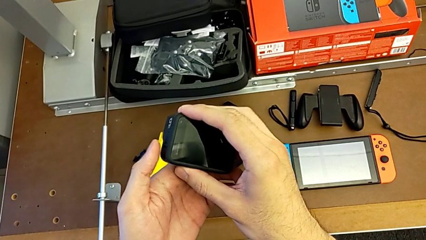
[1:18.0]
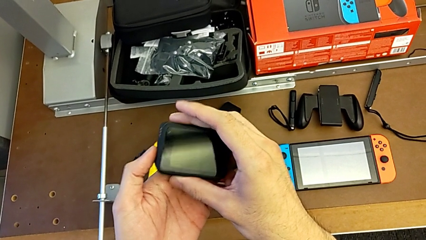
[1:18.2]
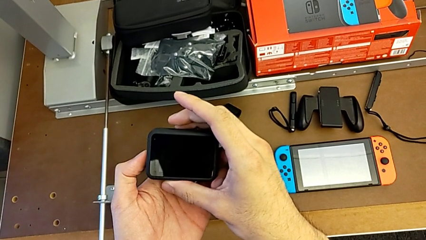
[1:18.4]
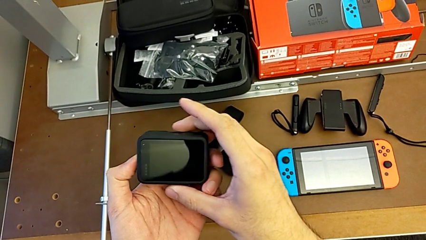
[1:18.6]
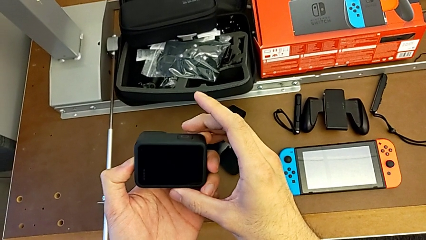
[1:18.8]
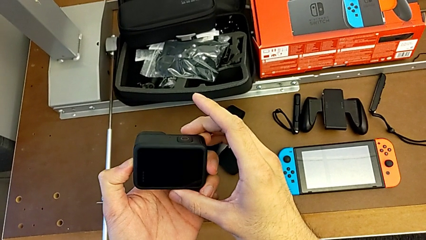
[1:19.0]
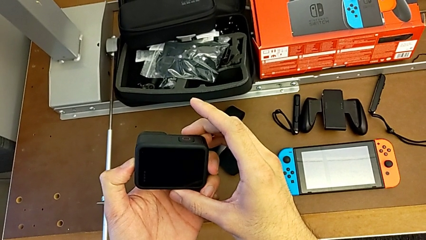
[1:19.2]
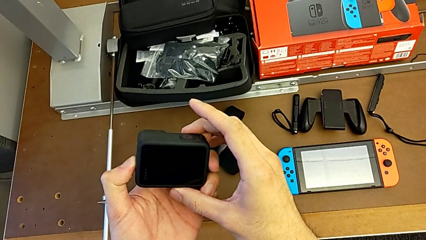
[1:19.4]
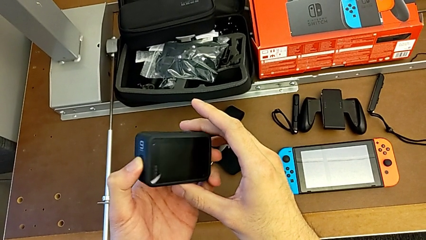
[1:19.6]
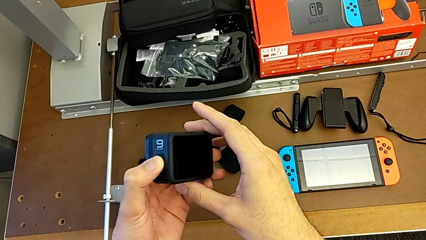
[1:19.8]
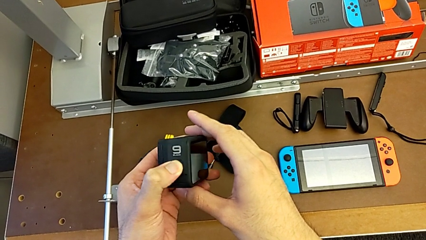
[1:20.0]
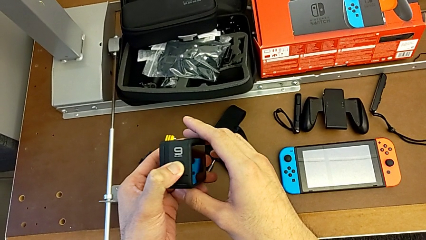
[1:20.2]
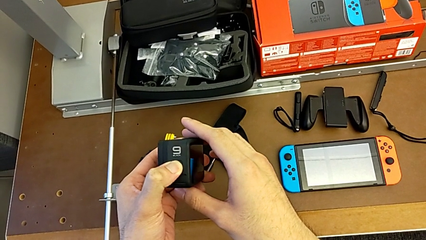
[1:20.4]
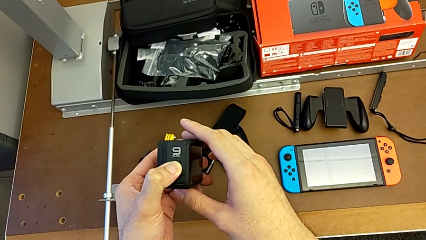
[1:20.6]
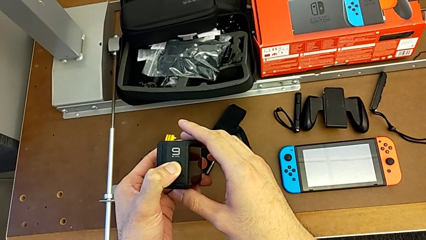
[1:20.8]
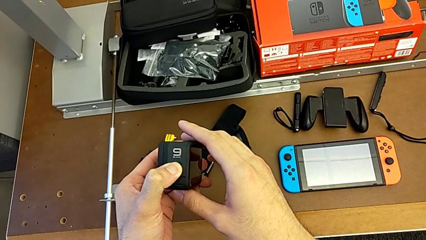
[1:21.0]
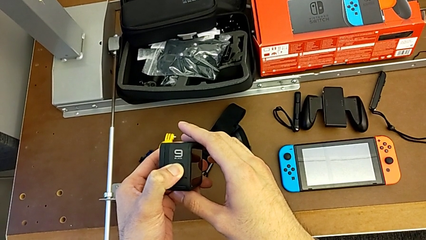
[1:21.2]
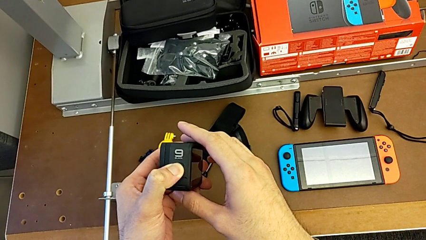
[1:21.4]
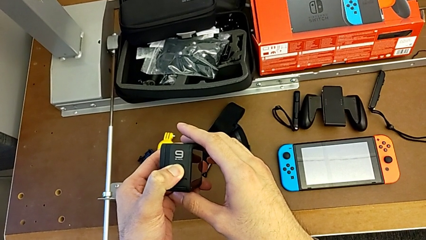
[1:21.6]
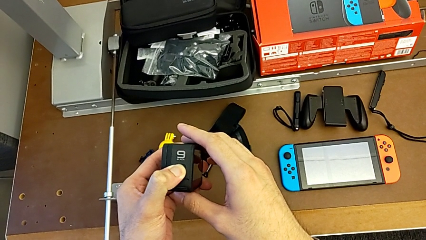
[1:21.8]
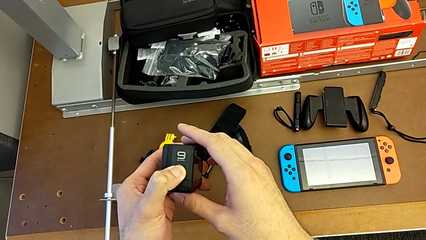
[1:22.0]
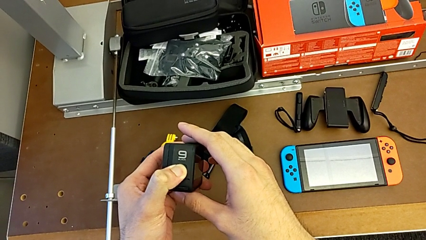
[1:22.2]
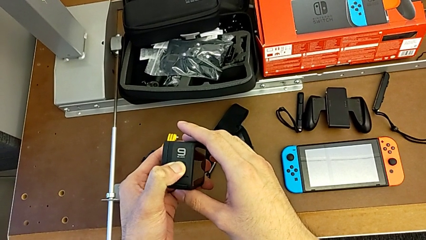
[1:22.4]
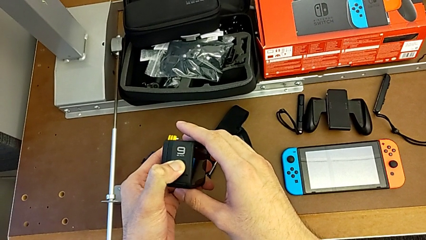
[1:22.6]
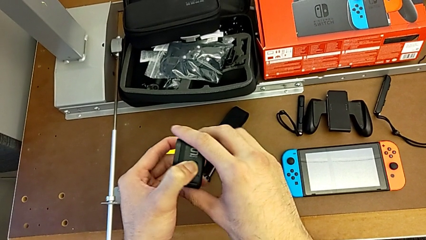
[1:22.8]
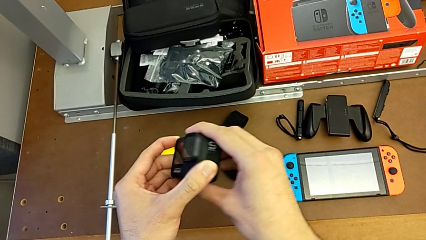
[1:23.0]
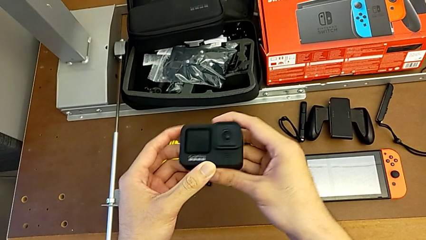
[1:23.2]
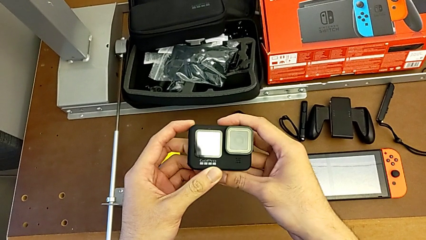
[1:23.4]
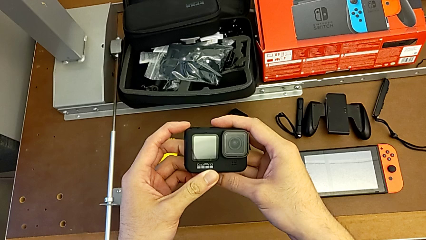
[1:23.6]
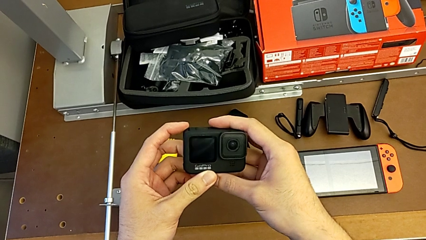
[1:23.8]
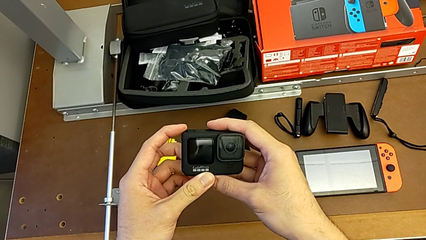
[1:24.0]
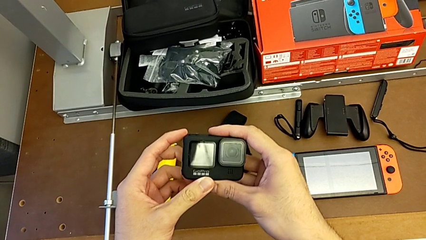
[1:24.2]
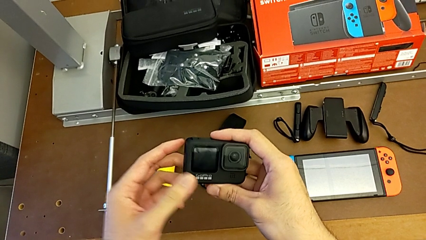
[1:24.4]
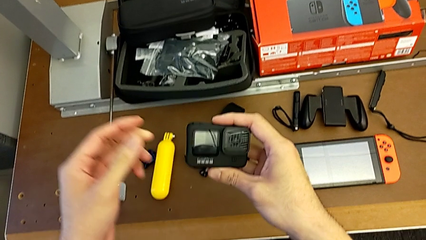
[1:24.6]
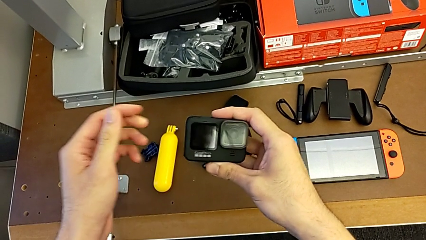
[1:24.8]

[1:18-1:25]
The camera wearer turns off their GoPro. They turn off the GoPro.

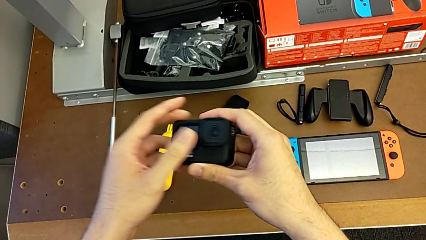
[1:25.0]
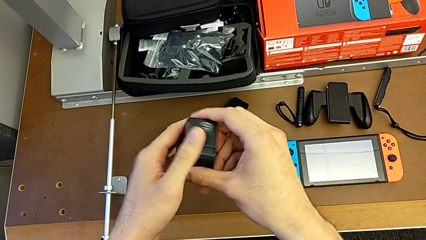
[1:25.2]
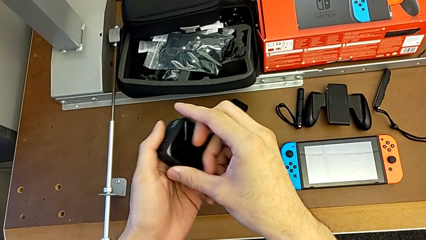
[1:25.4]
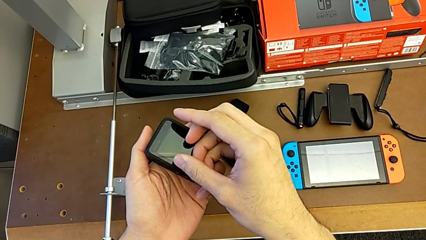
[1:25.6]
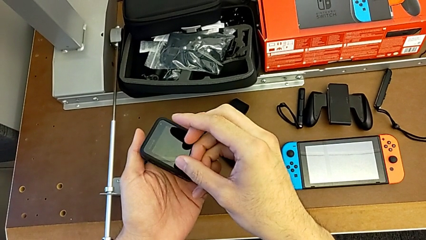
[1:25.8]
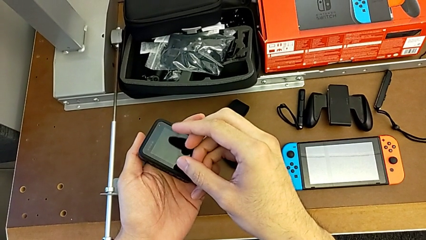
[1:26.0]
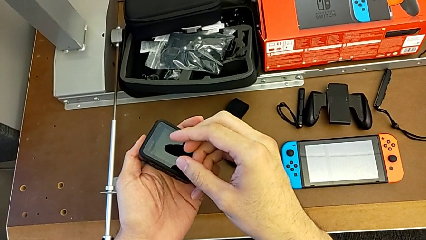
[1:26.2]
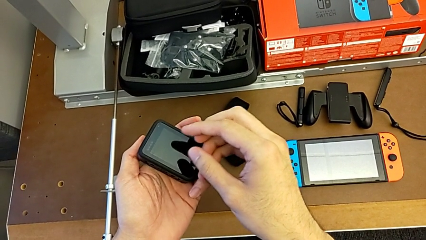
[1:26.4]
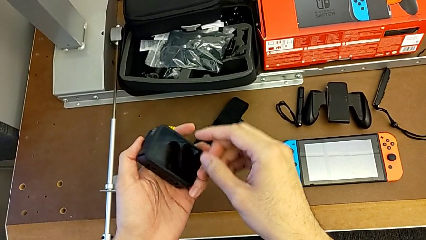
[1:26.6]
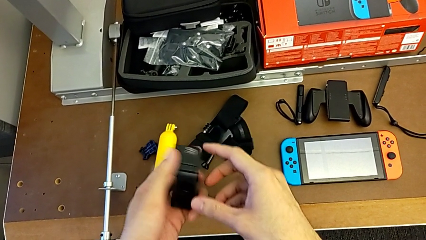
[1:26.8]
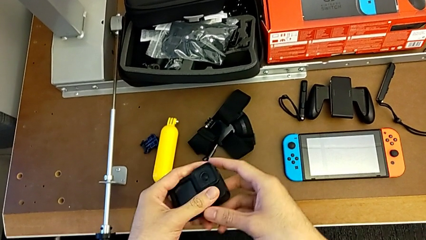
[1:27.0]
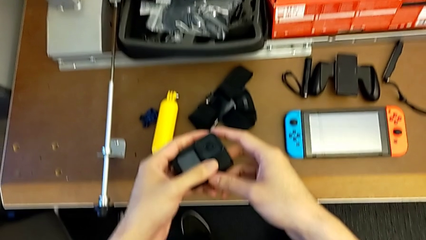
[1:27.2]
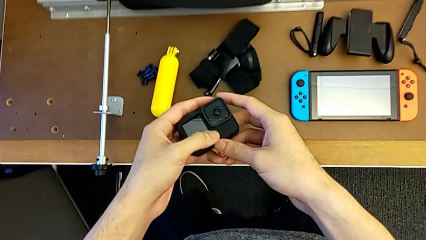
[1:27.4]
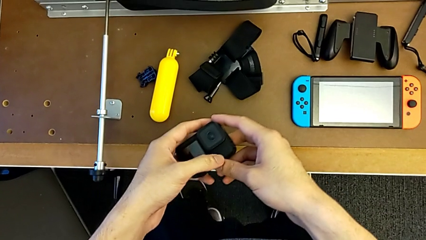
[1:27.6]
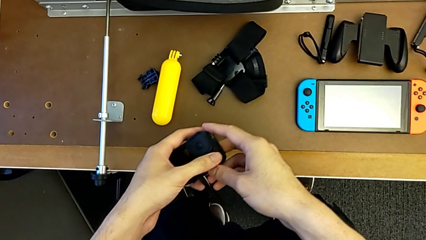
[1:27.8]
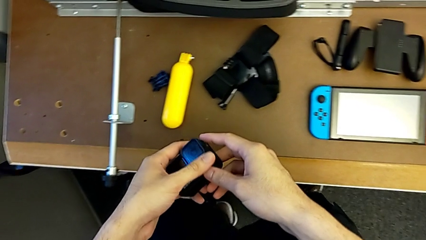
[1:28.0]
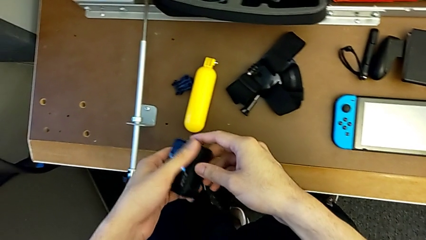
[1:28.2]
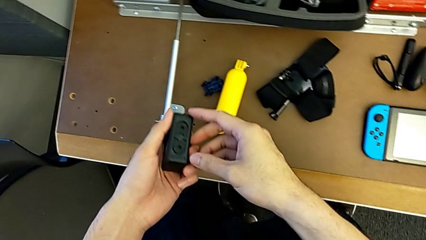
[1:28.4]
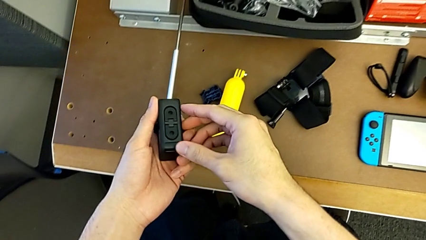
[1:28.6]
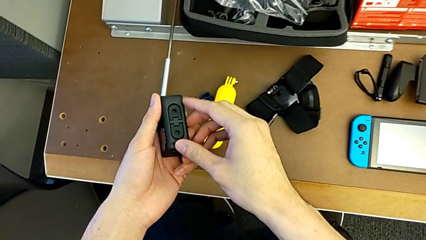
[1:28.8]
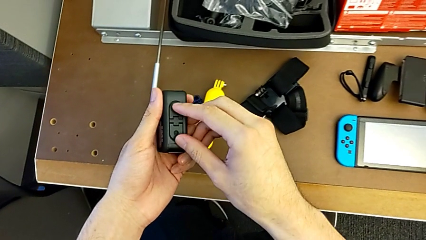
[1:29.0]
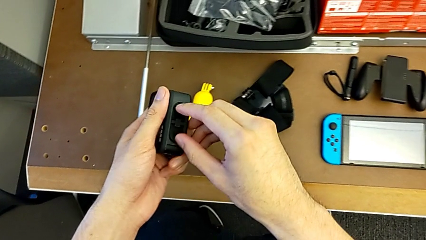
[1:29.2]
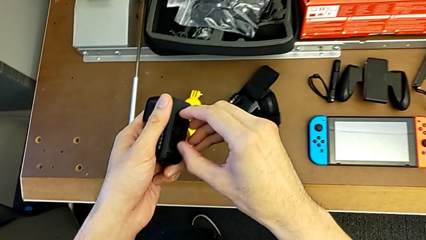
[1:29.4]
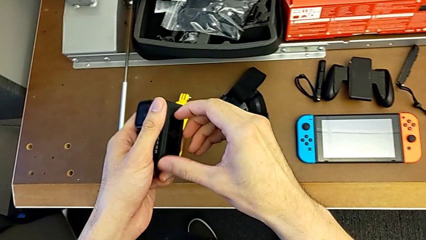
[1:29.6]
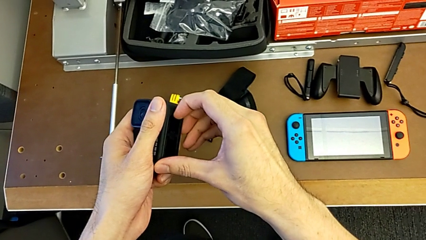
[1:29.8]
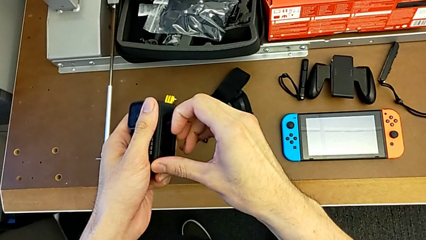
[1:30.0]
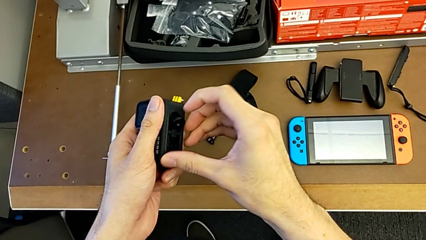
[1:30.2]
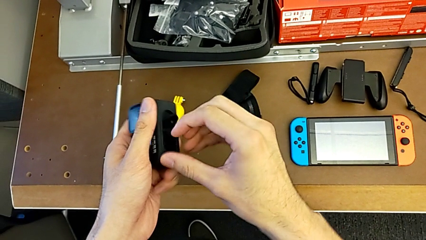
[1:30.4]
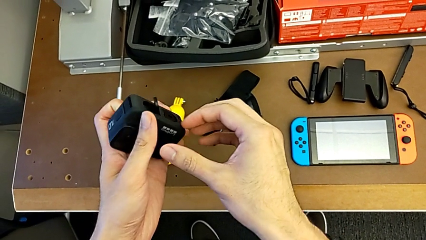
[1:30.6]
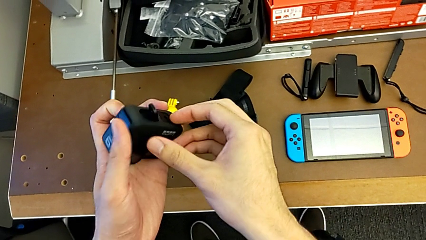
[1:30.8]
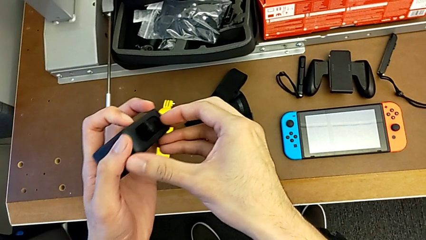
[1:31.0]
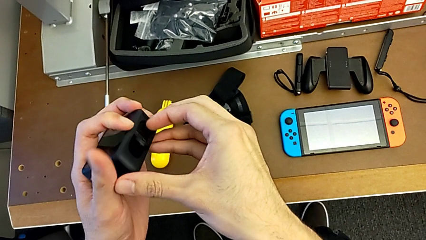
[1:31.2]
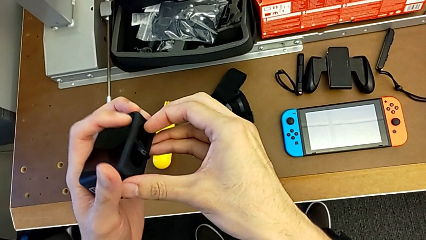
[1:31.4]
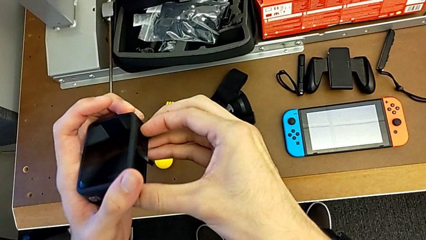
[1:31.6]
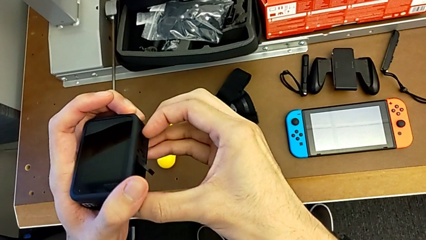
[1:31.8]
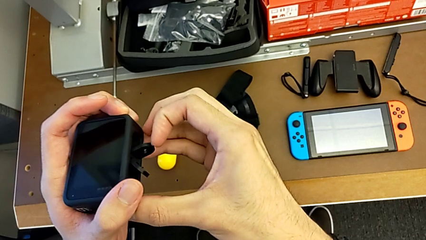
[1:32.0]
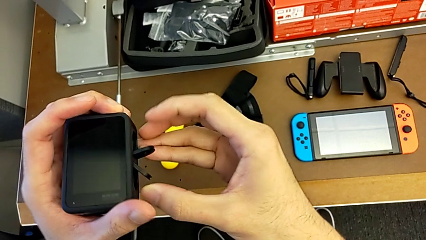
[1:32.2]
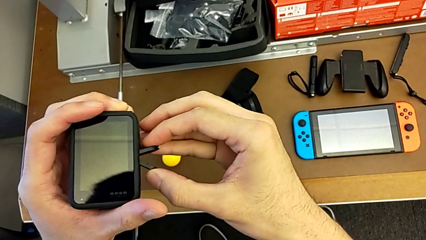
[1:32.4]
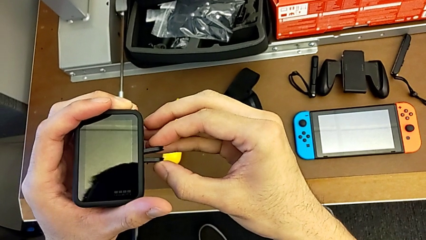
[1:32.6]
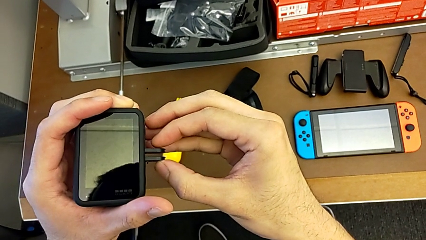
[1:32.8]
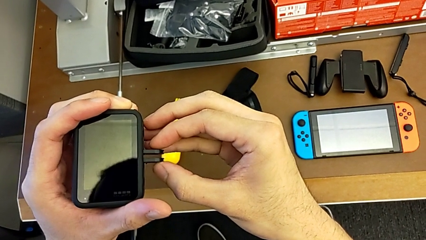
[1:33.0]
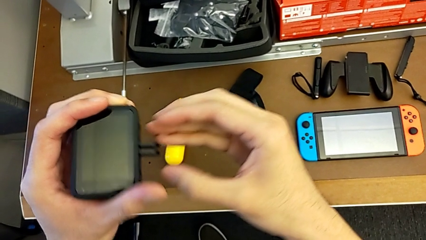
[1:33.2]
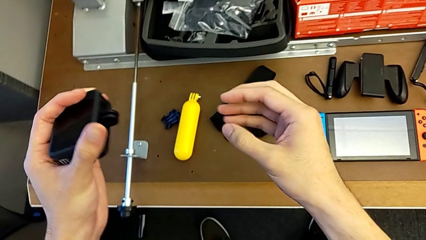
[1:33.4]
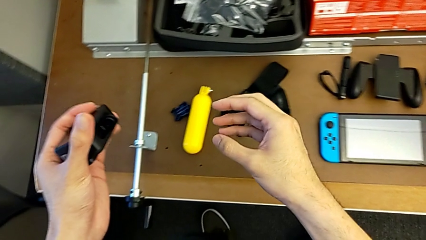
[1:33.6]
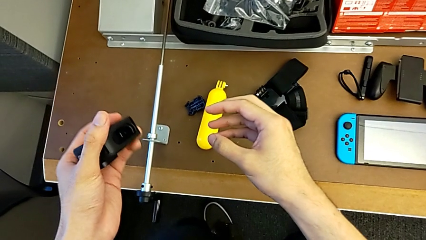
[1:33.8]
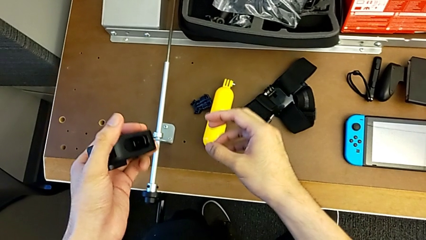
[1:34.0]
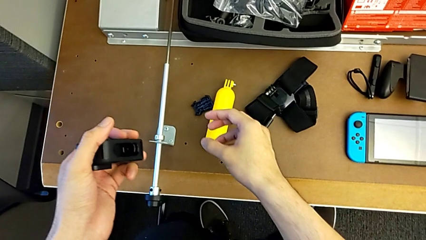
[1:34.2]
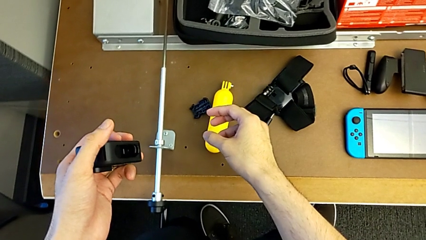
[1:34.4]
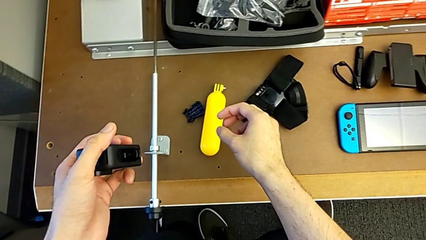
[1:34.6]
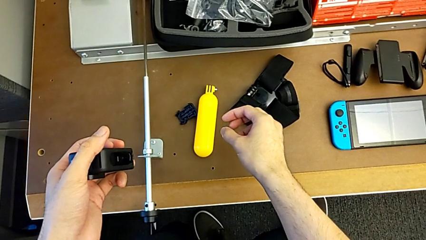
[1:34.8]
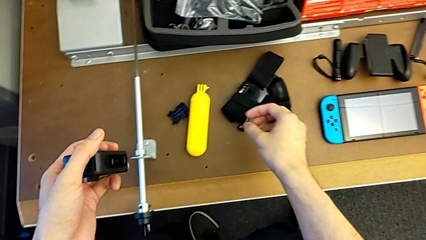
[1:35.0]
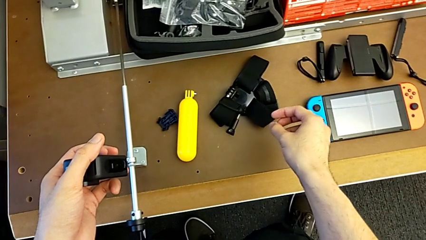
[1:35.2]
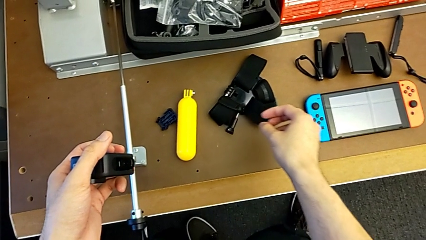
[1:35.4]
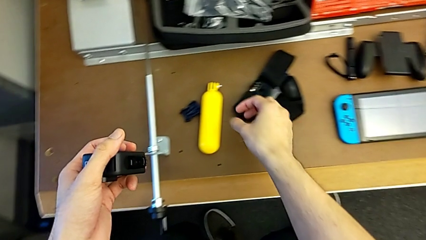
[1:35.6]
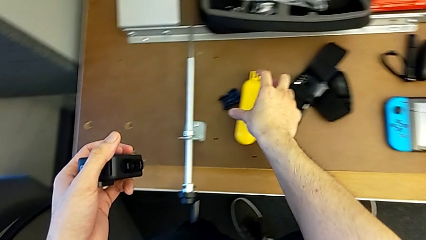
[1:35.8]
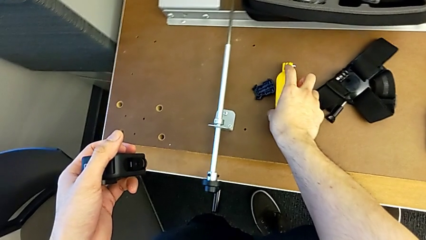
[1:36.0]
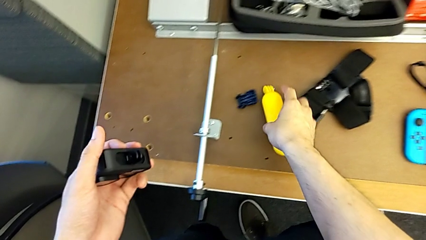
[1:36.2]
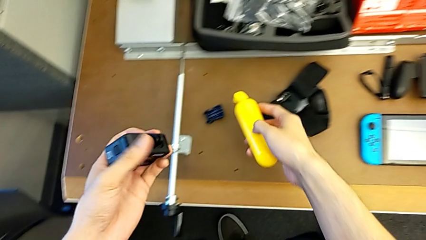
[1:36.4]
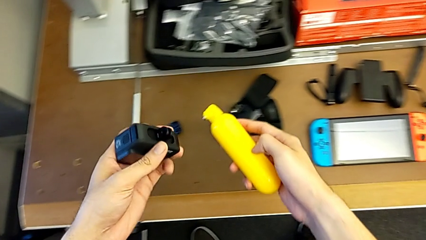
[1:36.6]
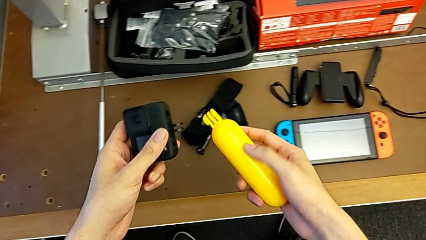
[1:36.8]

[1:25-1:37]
The camera wearer is assembling the handheld grip with the GoPro. They hold the GoPro, pull the mounting peg and begin to grab the yellow handheld grip.
